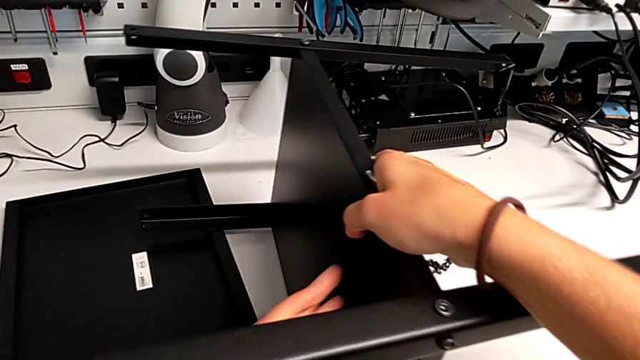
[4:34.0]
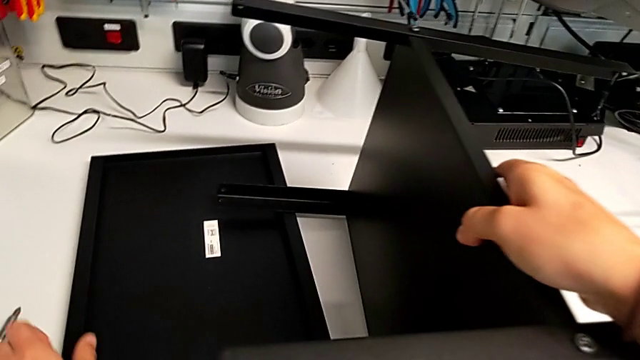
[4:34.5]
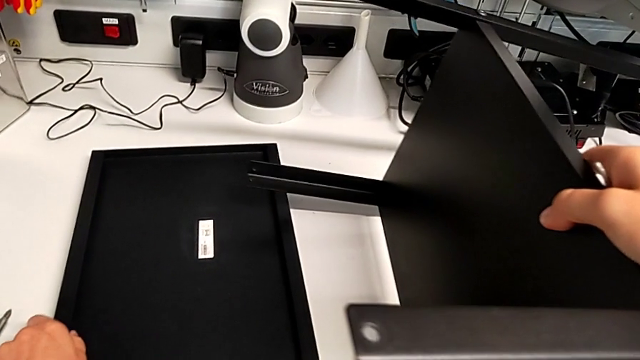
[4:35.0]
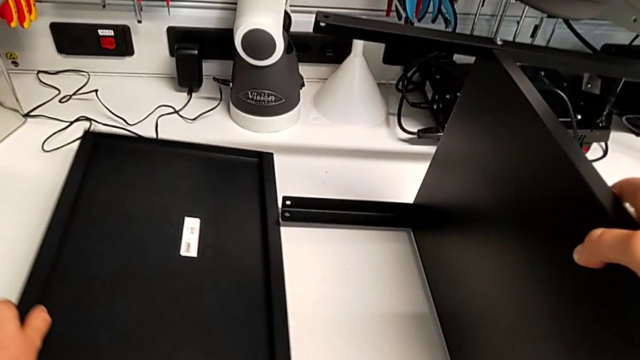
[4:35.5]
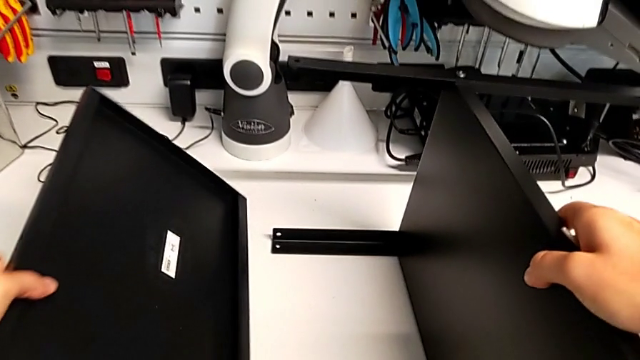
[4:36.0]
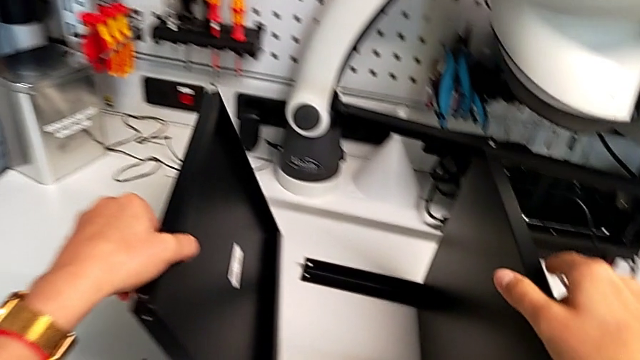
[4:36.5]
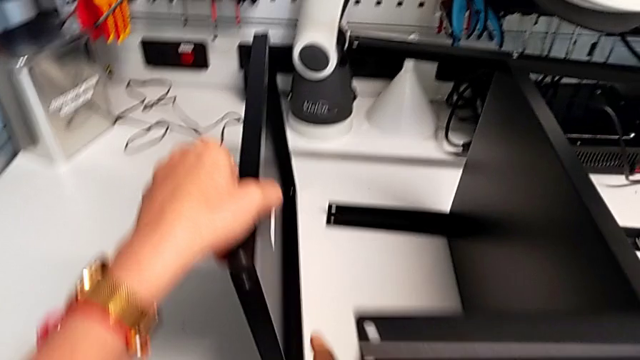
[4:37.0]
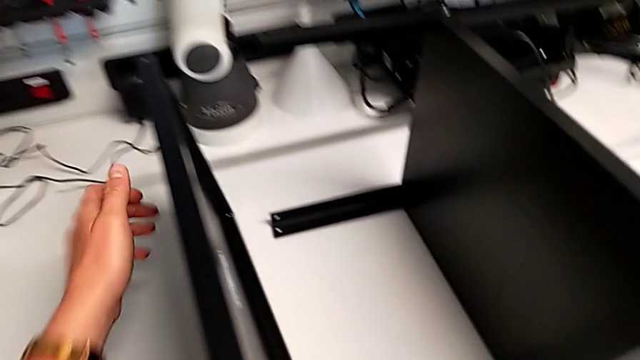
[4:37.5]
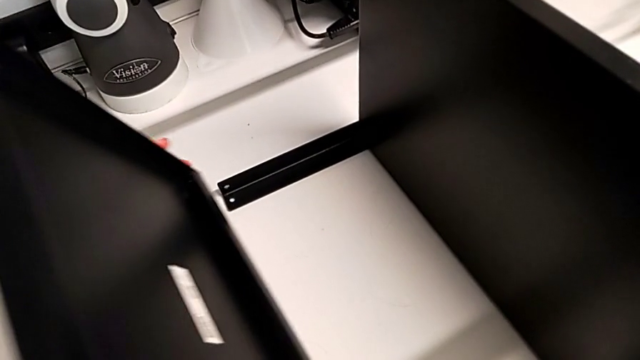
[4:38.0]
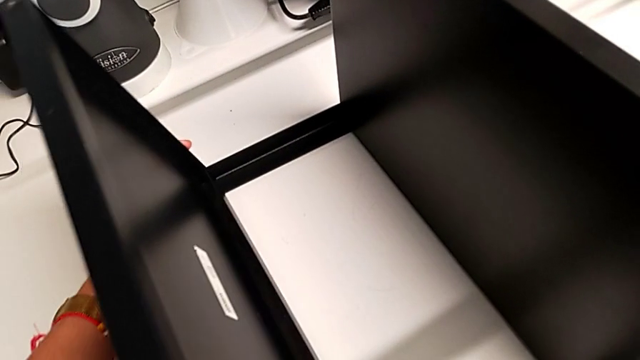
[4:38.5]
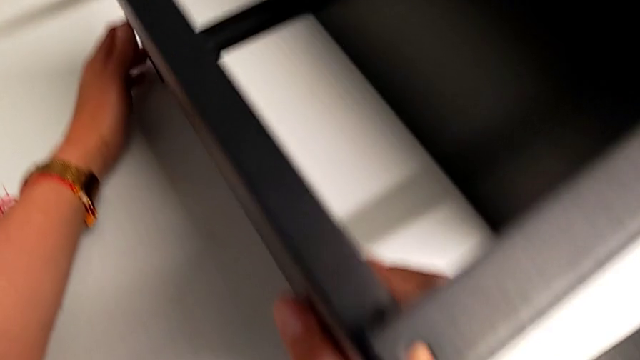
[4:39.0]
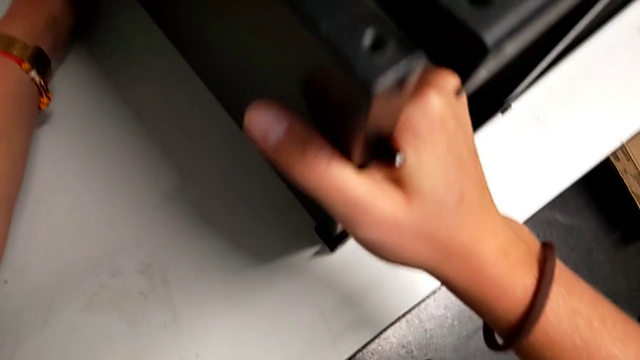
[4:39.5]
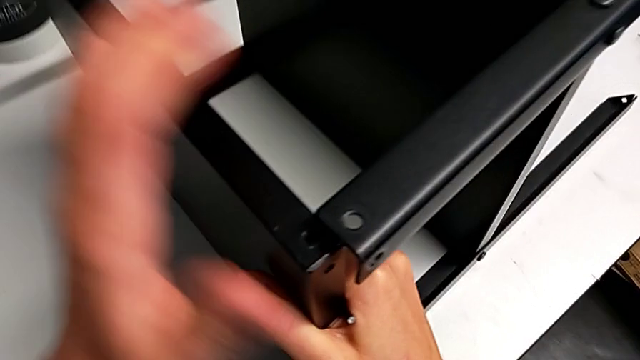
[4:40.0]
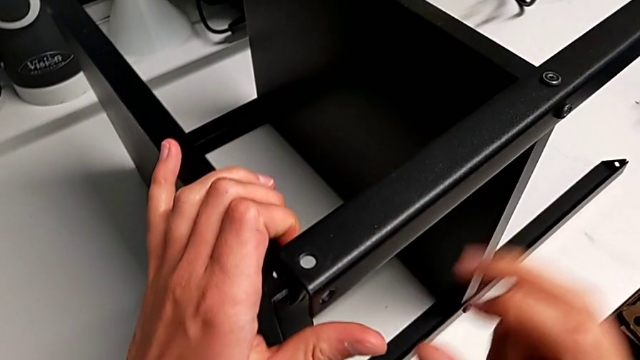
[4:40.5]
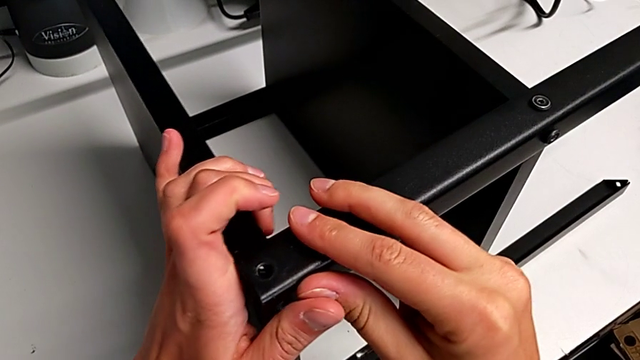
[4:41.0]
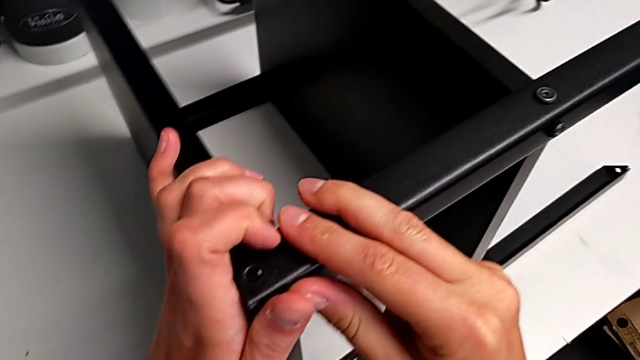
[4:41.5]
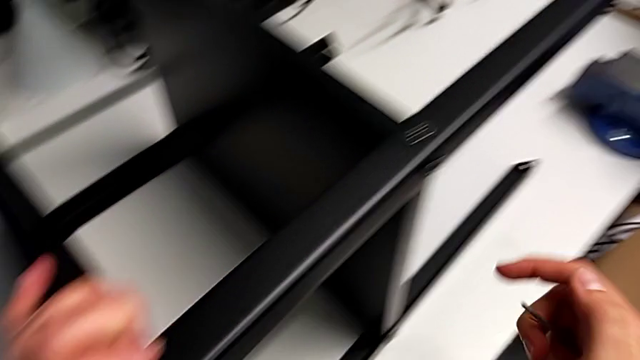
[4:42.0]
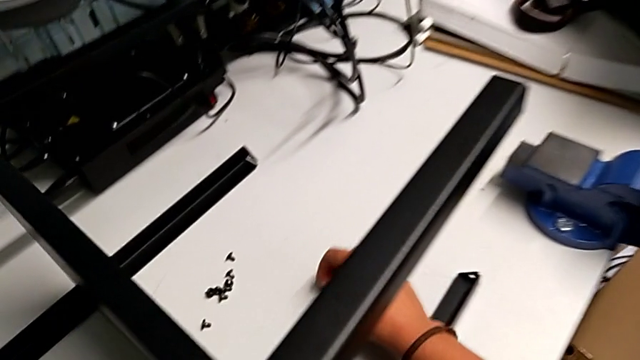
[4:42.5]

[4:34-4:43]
The camera wearer is screwing the first leg onto the top plate. They align the top tray.

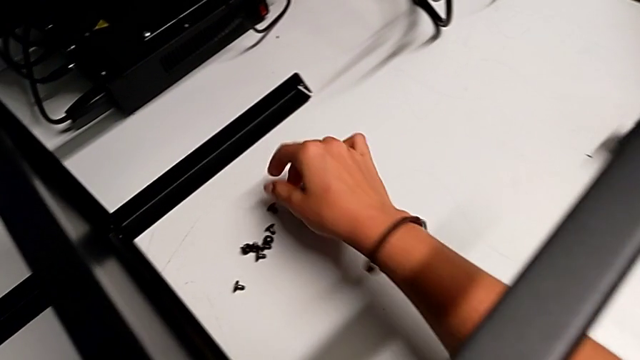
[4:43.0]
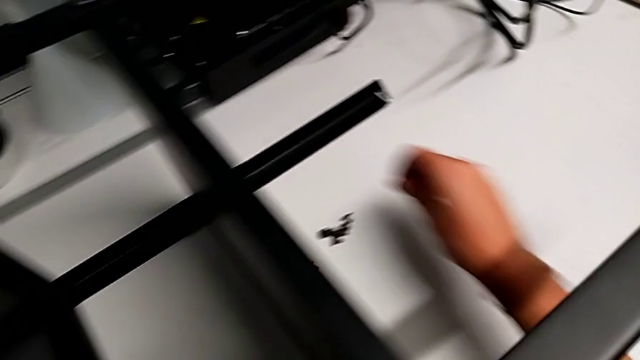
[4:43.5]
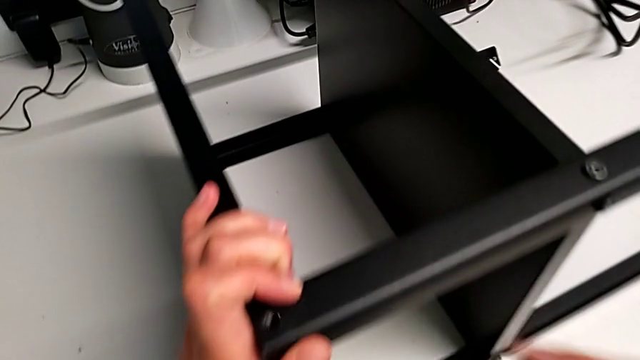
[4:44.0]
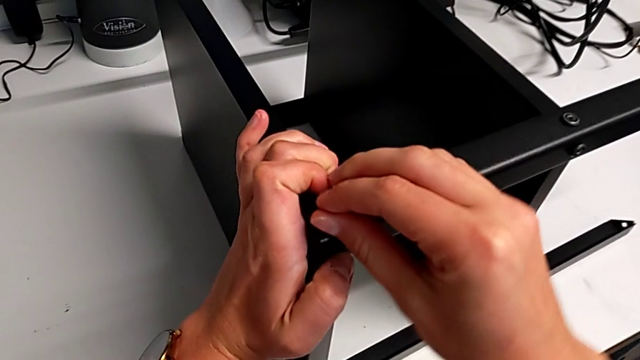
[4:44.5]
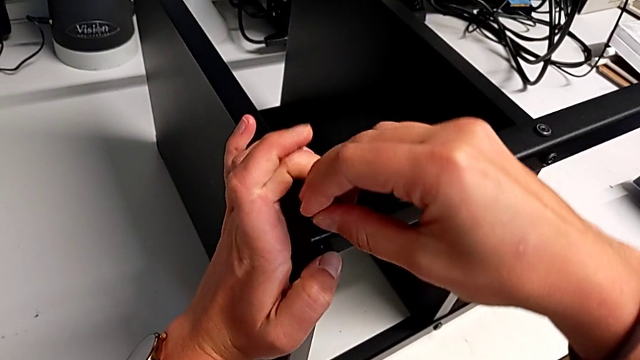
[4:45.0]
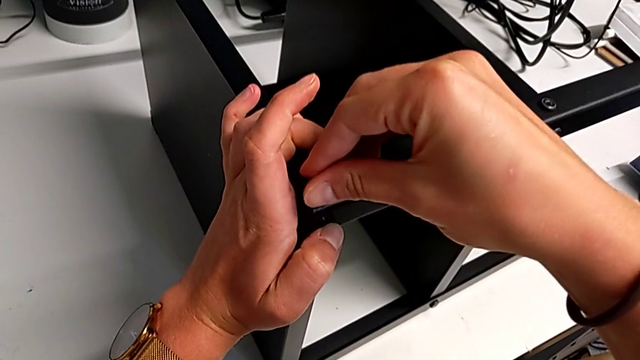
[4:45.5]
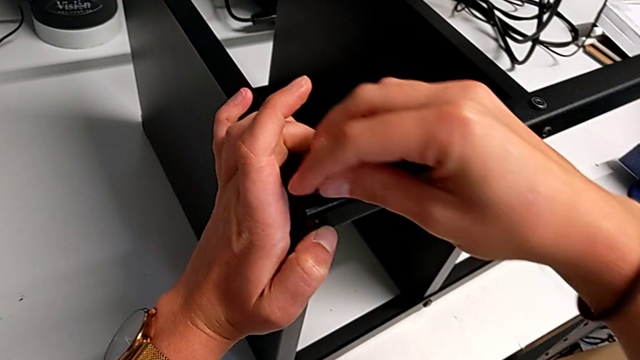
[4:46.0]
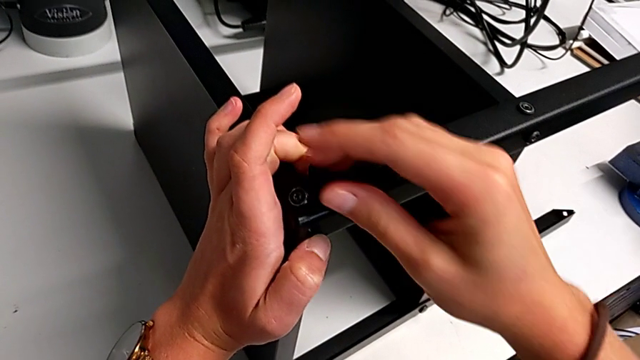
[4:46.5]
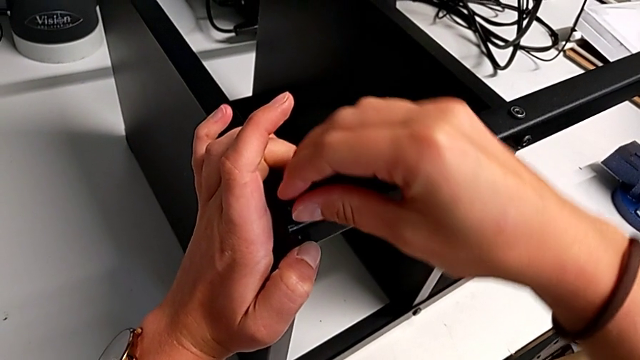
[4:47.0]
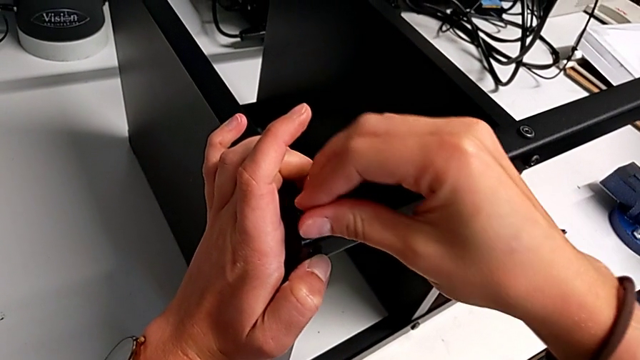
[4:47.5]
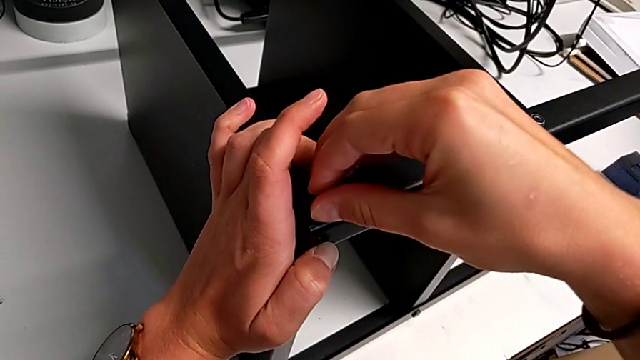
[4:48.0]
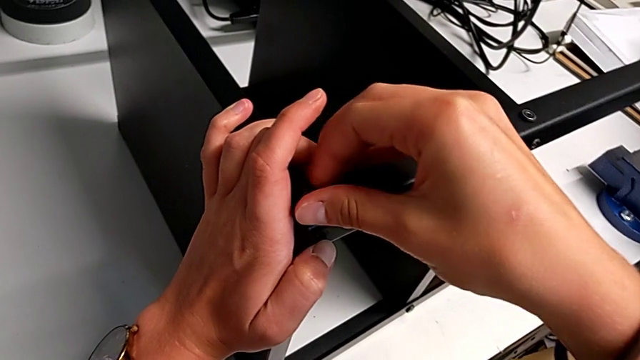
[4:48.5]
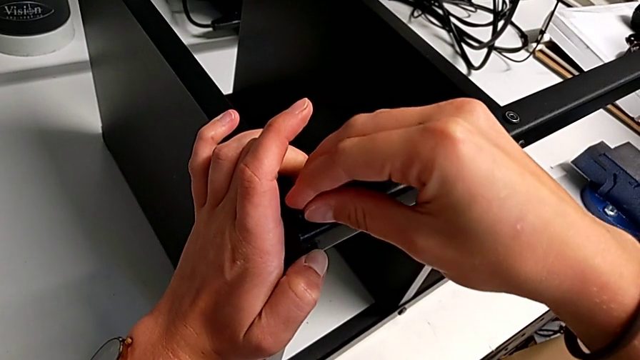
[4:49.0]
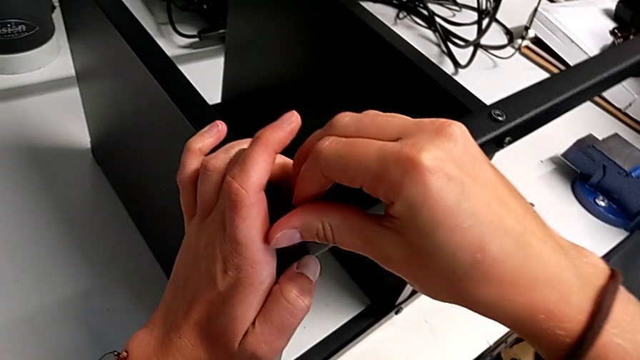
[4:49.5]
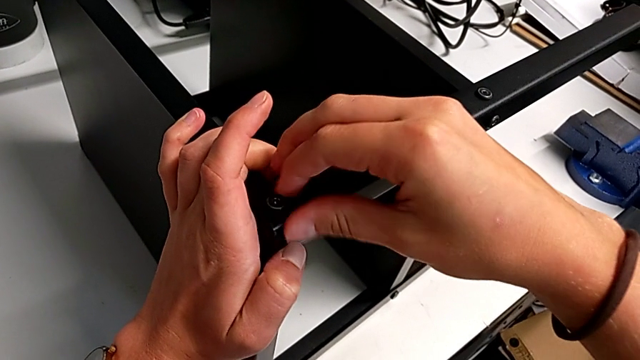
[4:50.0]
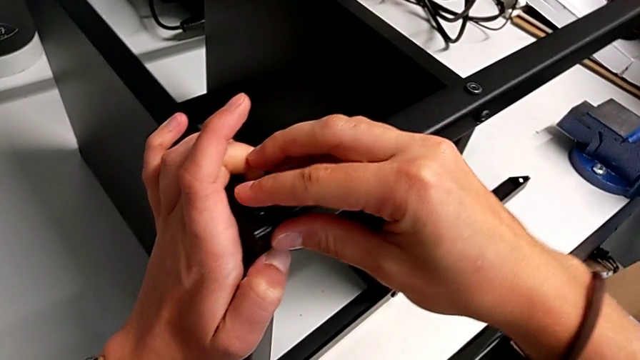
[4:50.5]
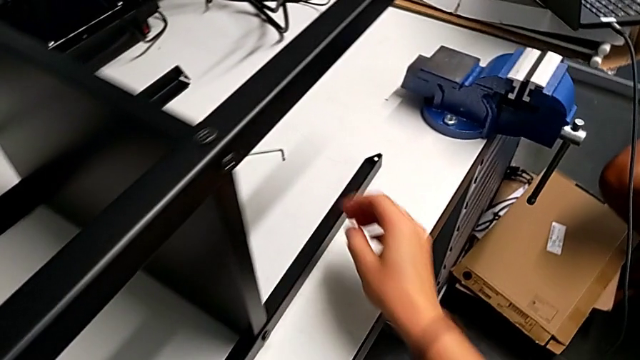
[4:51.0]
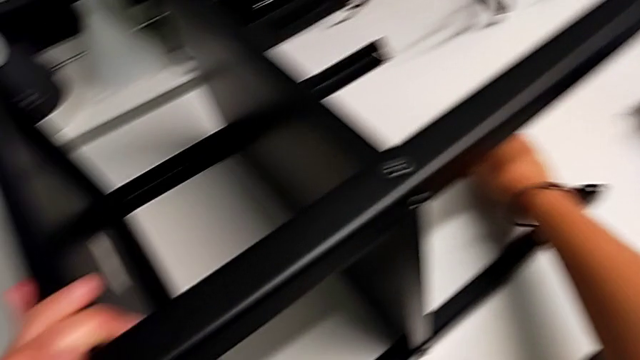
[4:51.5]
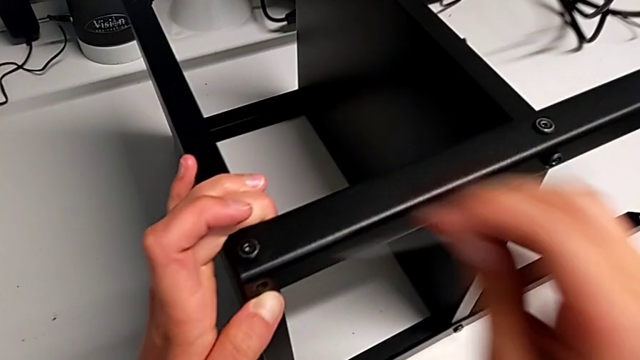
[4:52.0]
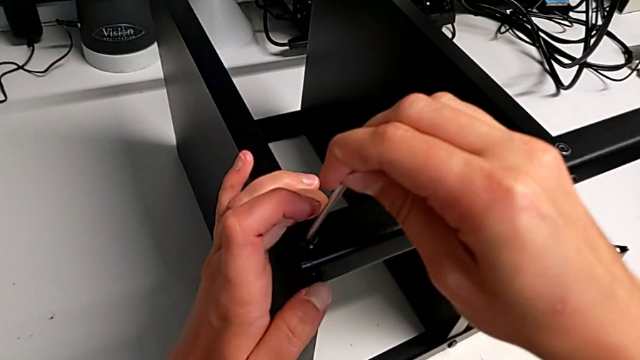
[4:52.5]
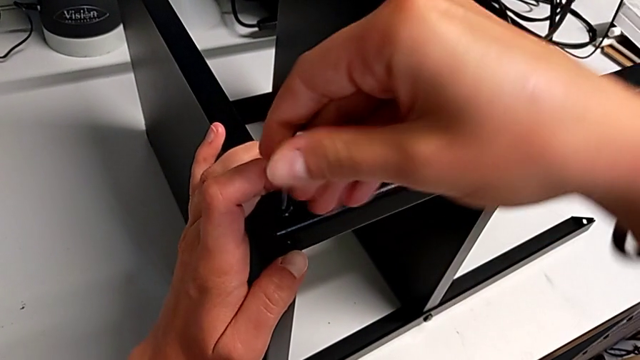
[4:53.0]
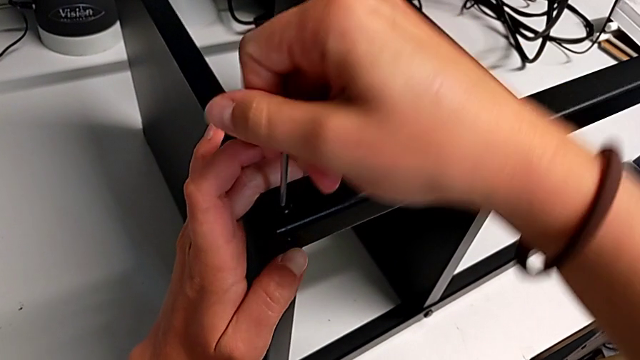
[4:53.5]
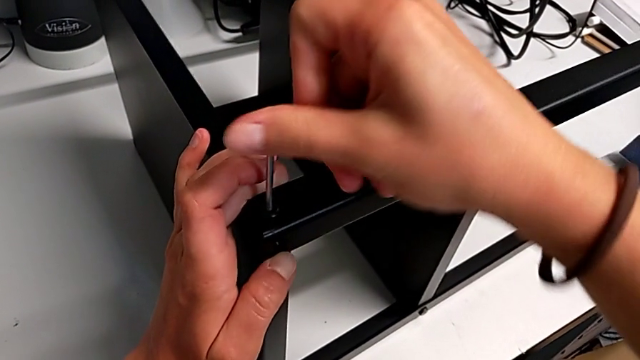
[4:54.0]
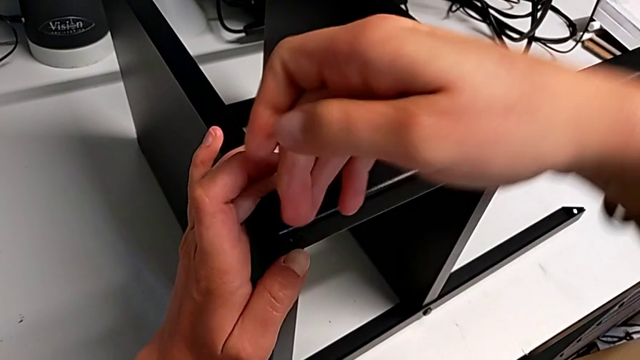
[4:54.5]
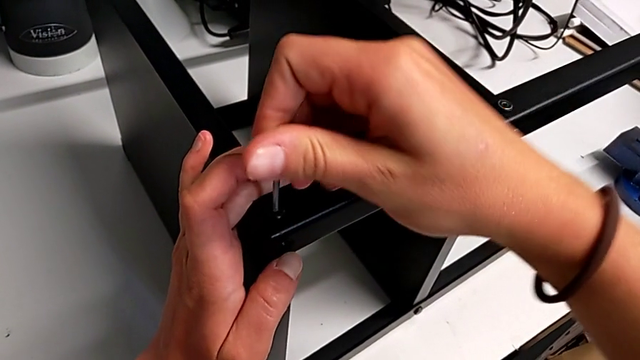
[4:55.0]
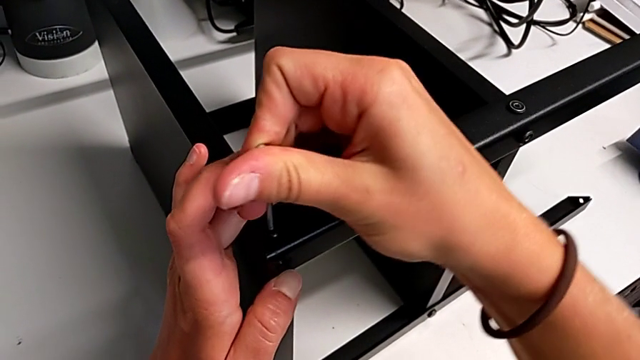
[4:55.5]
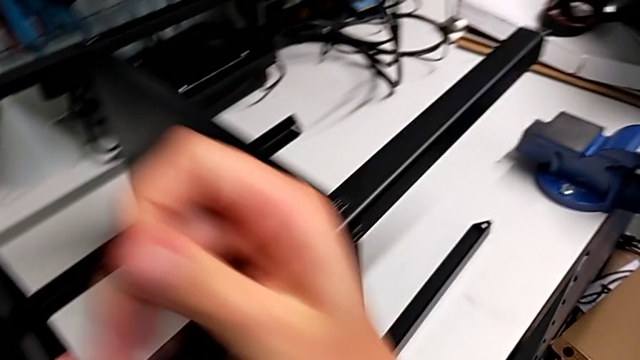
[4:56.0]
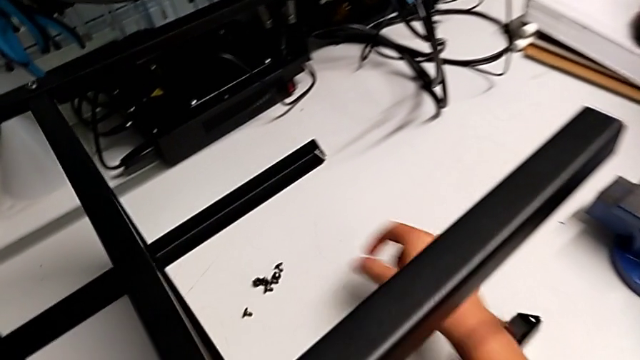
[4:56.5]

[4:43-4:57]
The camera wearer is screwing the first leg onto the top plate. They insert the ninth hex socket head and screw it.
